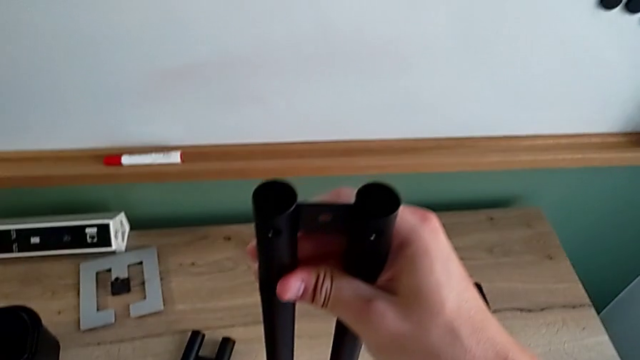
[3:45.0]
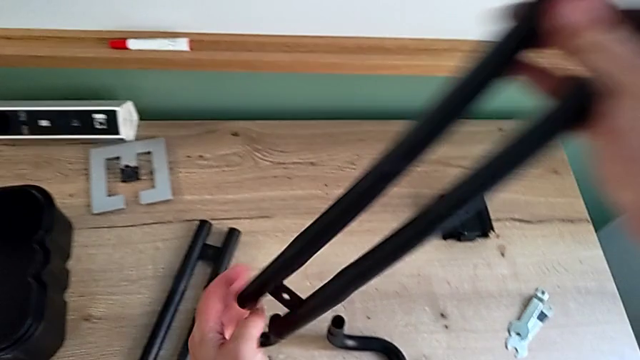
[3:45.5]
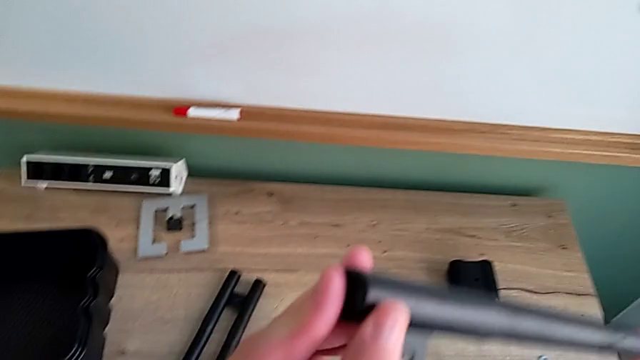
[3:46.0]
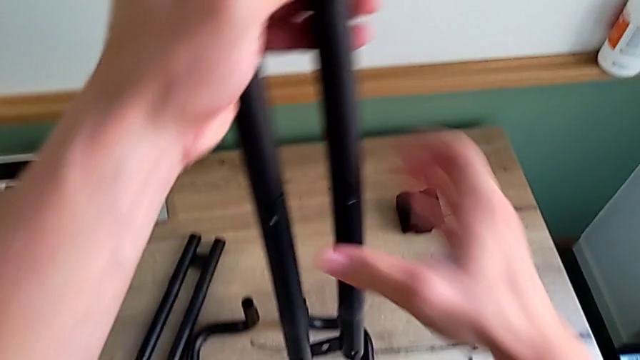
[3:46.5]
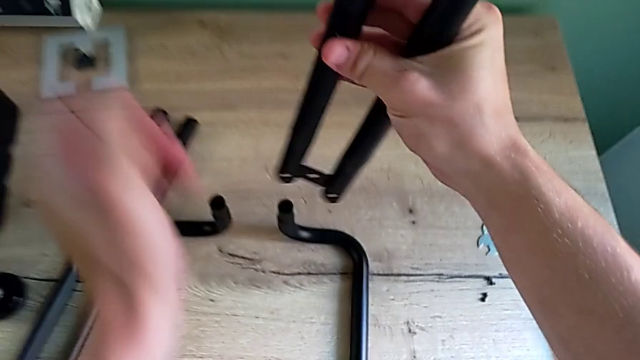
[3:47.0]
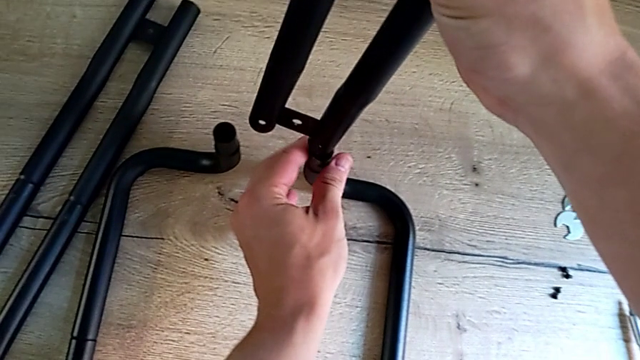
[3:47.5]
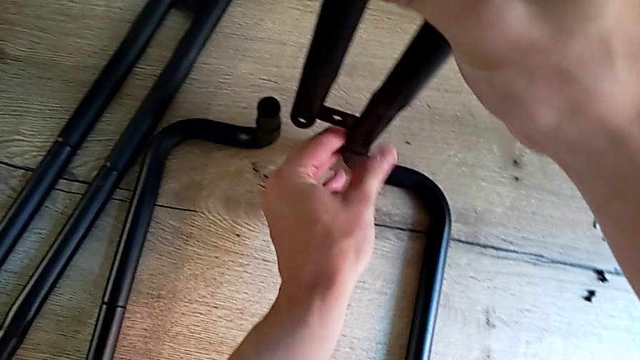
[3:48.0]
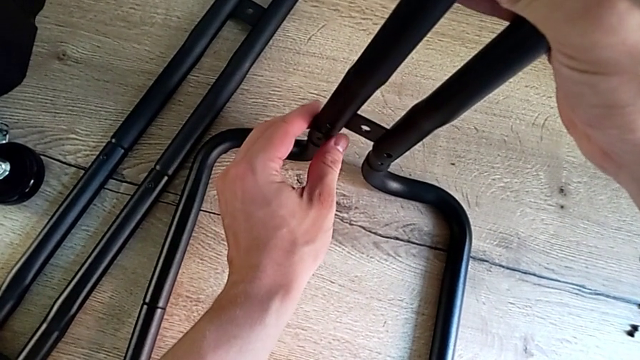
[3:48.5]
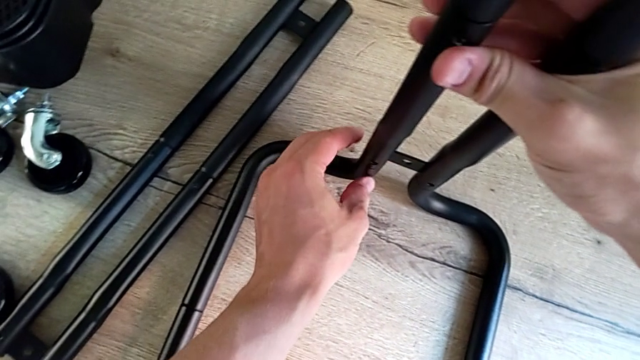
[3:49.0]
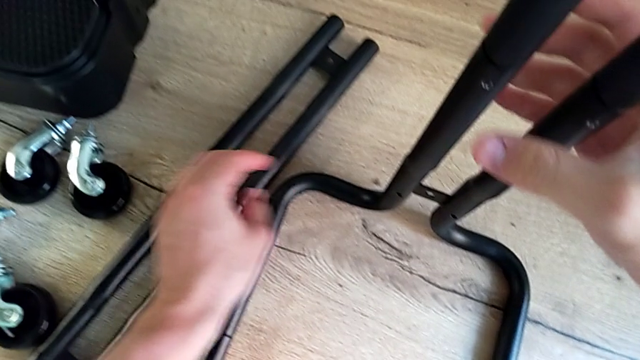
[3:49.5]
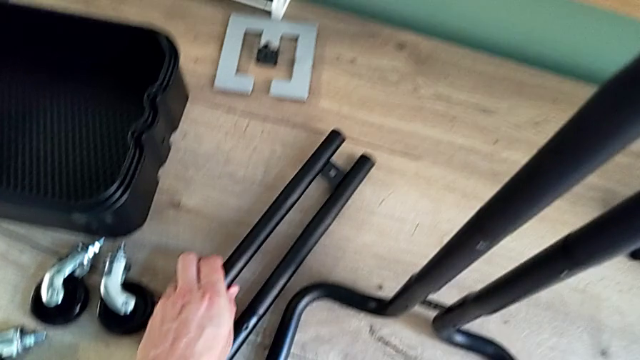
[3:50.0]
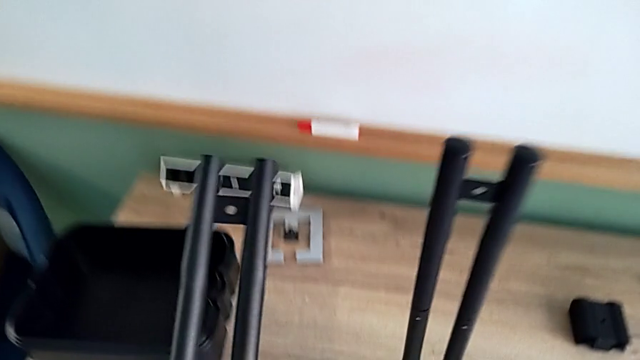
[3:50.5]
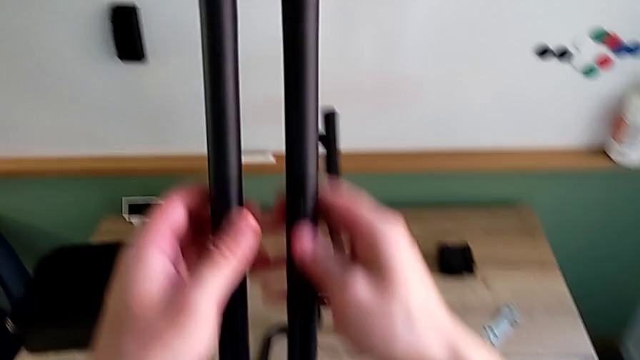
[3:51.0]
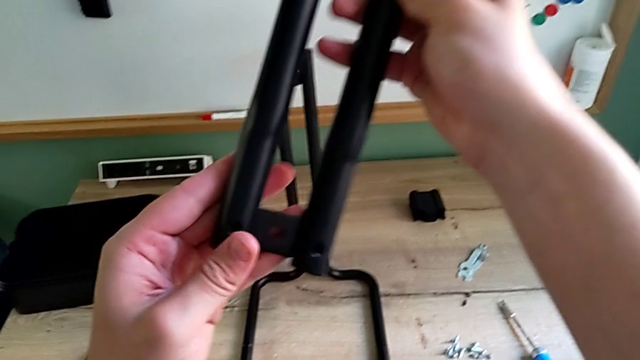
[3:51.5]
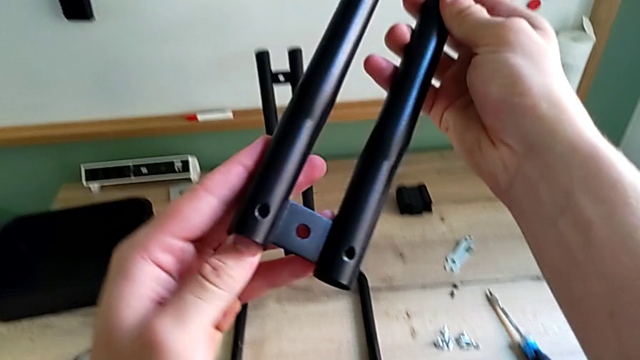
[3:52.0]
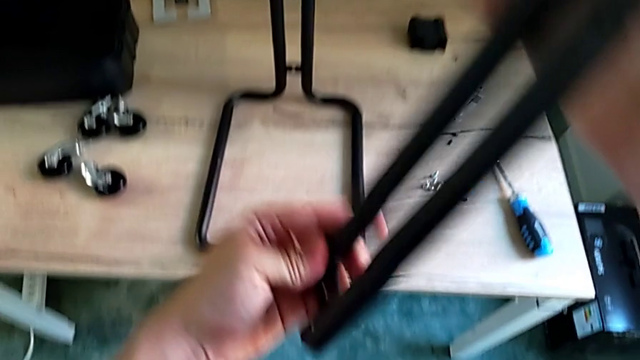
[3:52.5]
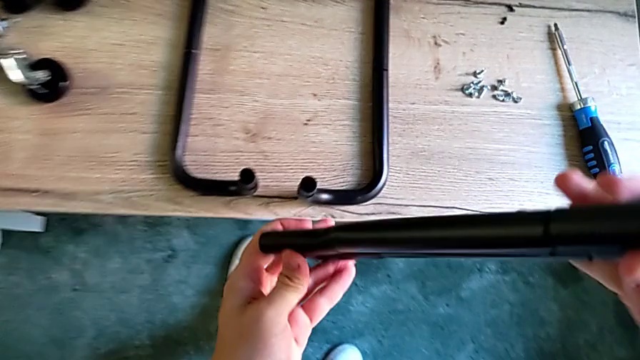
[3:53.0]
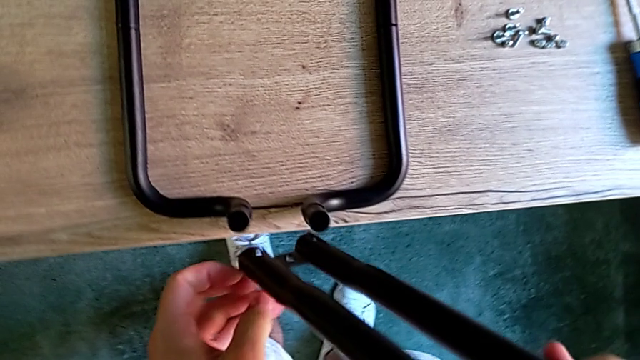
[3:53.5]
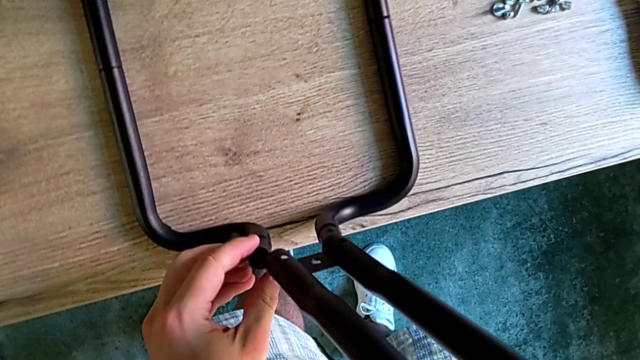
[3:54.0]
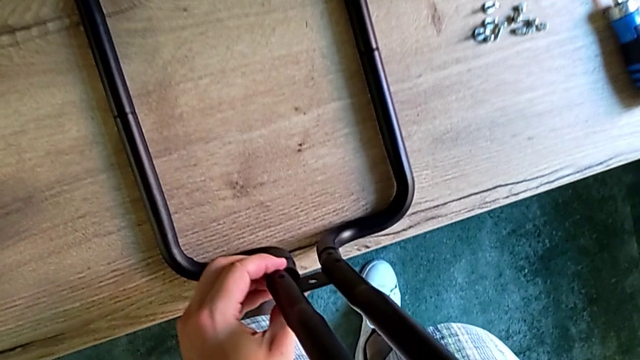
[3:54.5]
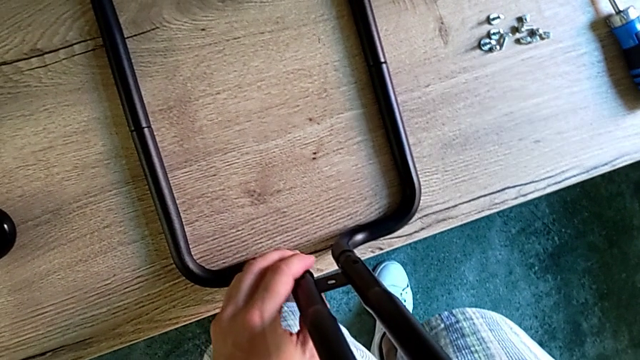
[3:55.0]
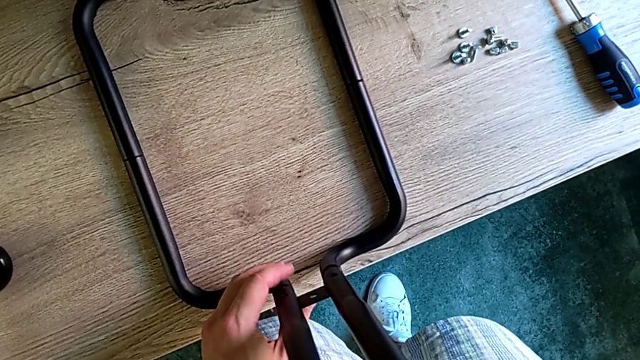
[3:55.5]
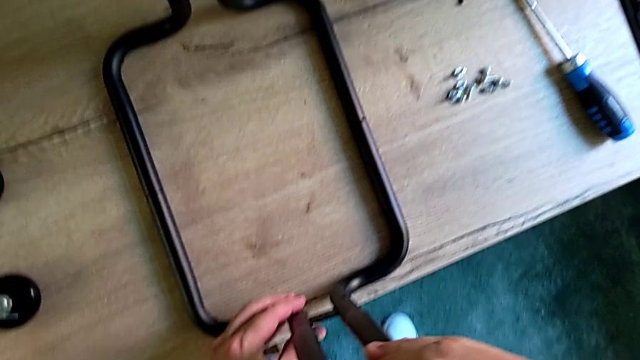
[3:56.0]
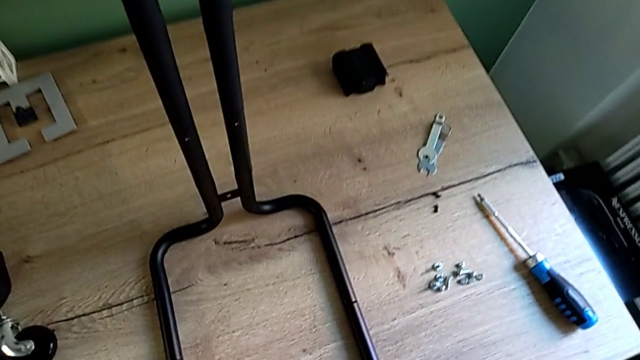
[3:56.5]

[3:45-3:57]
The camera wearer is assembling the two parts of the base frame. They keep assembling the leg, lift it and assemble it.

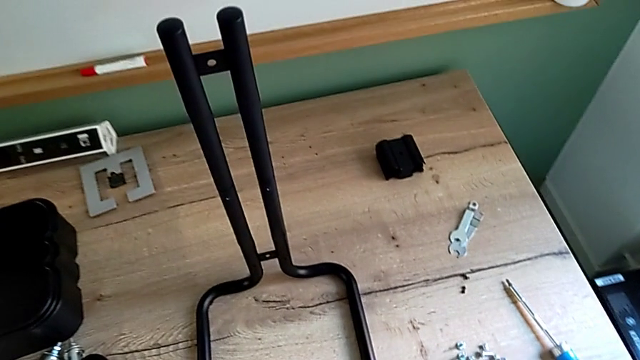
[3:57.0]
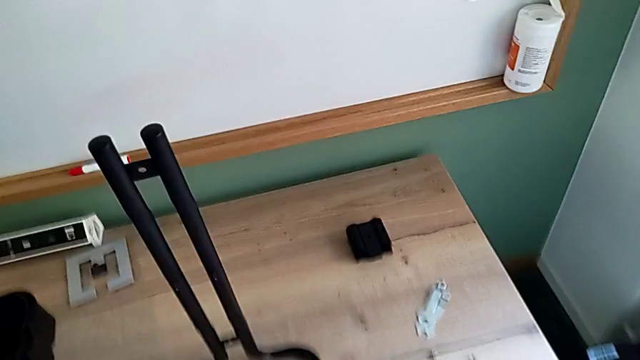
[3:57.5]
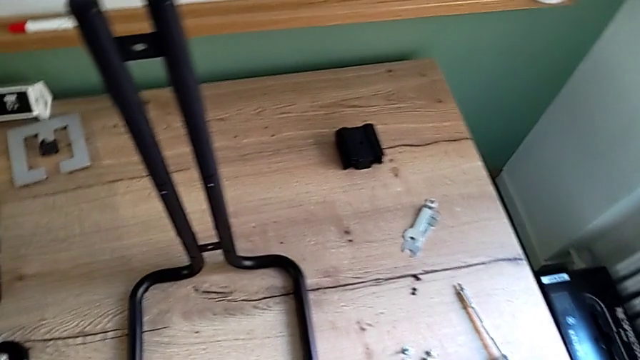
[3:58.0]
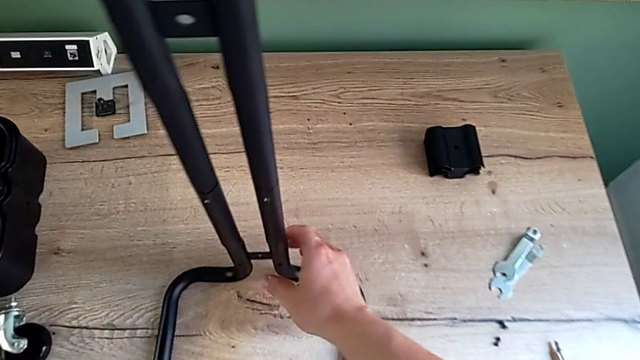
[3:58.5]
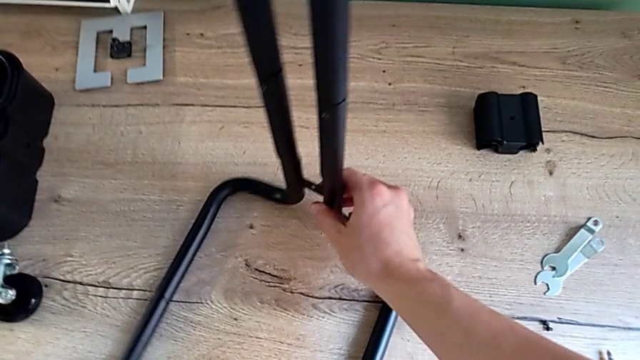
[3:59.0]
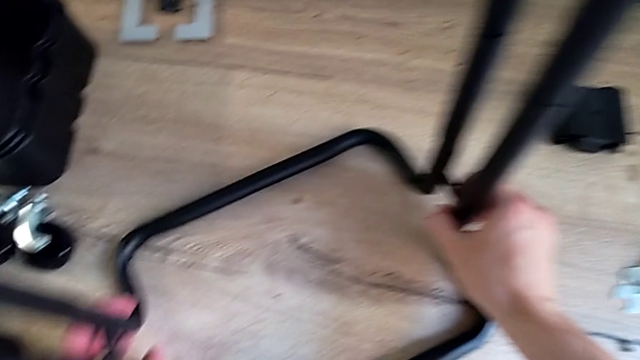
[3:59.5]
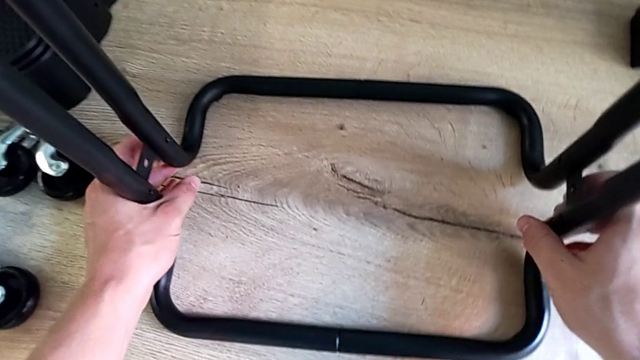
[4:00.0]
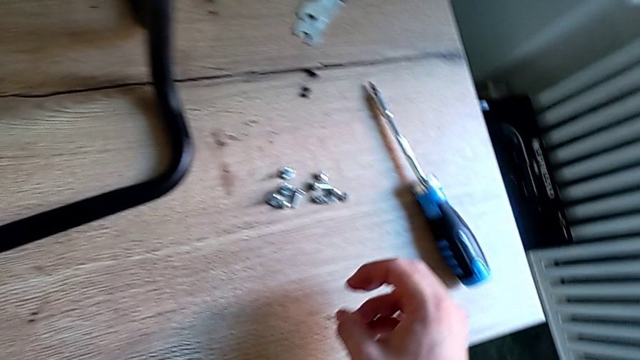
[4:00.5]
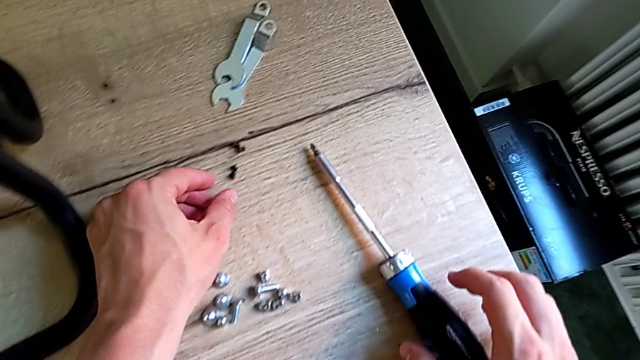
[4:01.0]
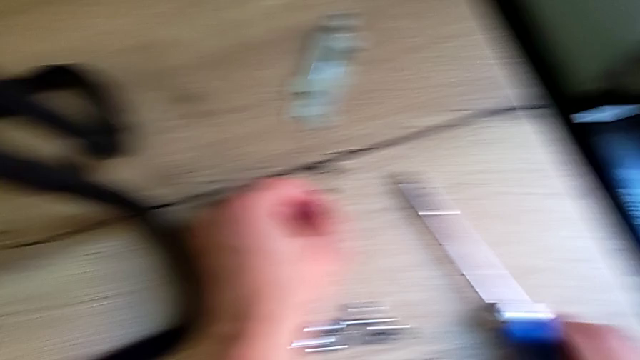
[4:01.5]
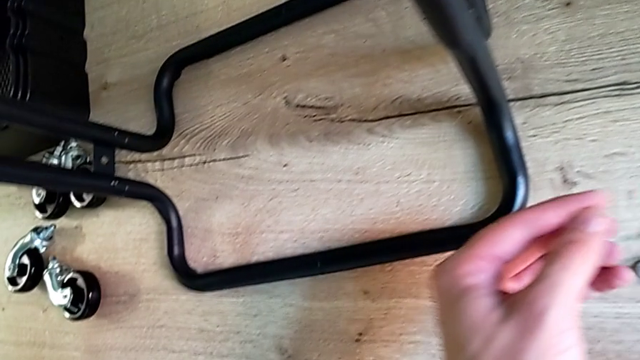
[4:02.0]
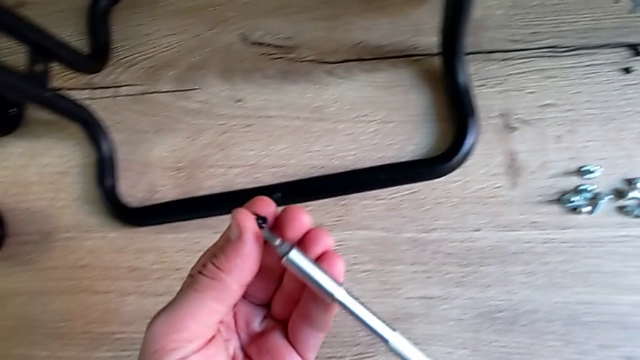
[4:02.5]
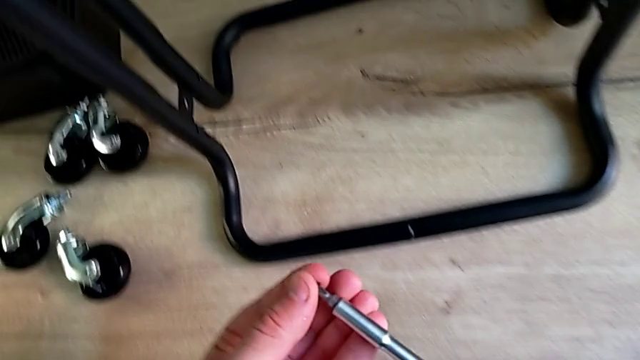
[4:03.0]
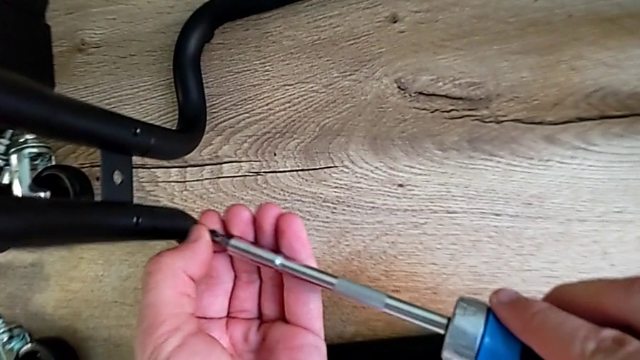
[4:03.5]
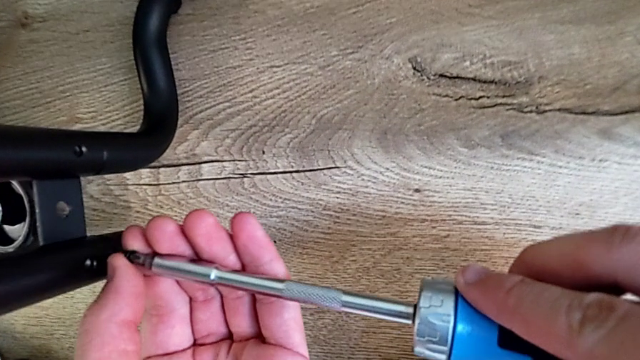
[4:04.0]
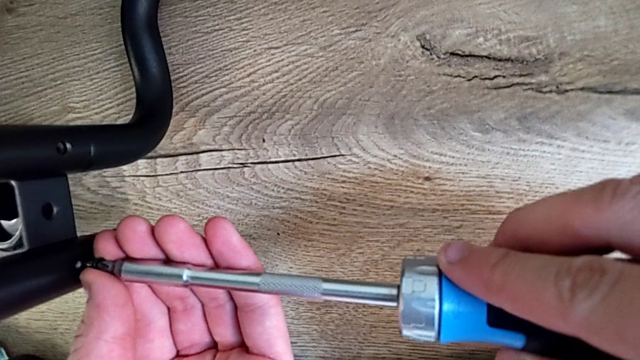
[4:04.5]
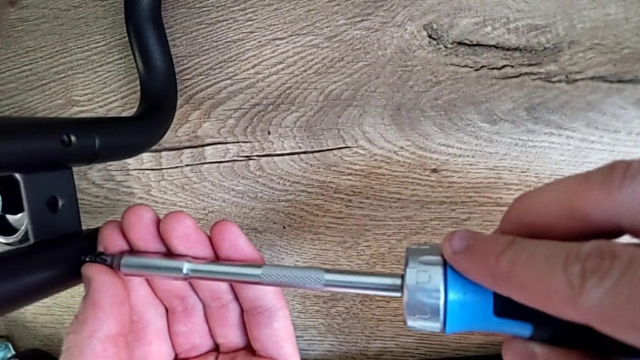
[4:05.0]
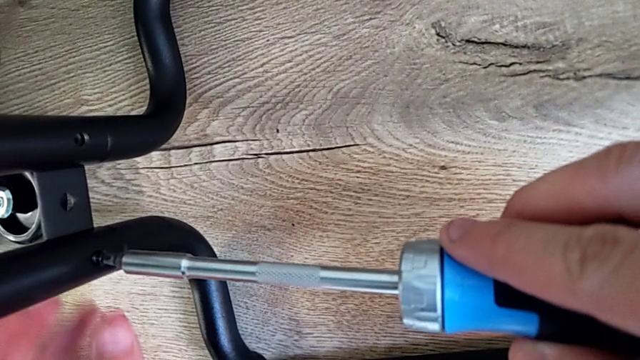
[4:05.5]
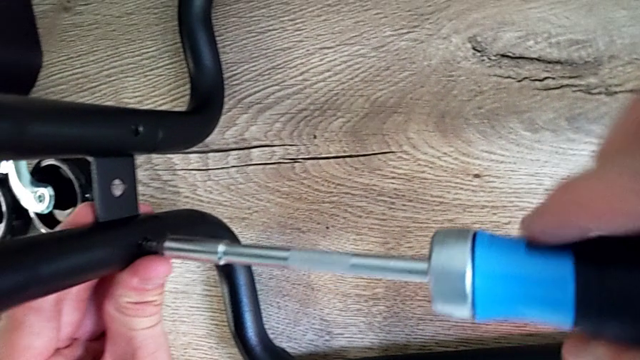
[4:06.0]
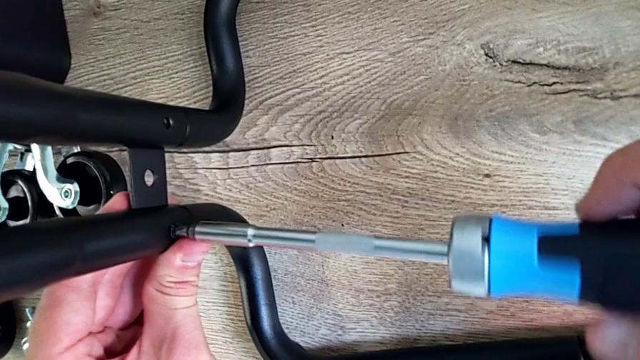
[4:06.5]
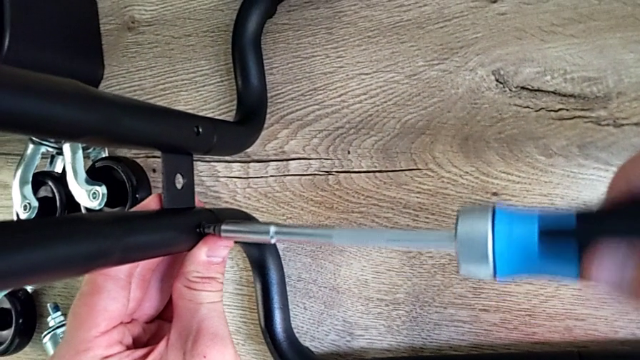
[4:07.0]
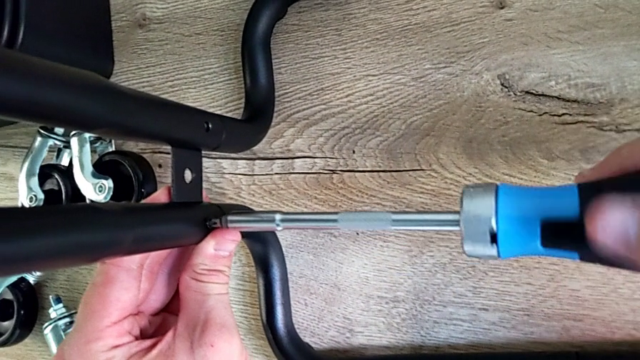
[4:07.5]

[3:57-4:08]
The camera wearer is screwing the left bar into the base of the rolling cart. They inspect the grid tray, rotate the utility cart, grab the screw and begin to screw it.
